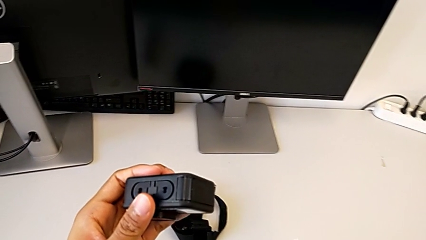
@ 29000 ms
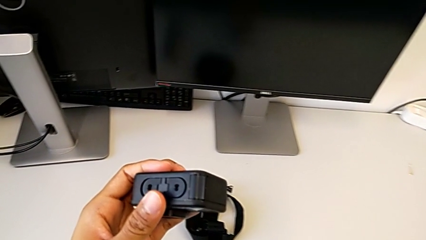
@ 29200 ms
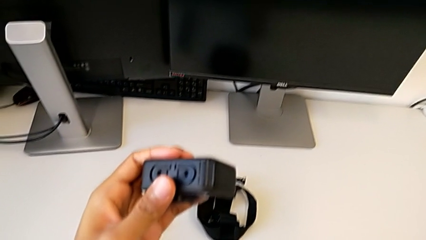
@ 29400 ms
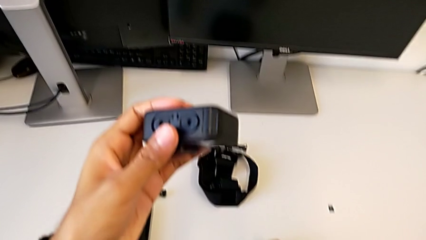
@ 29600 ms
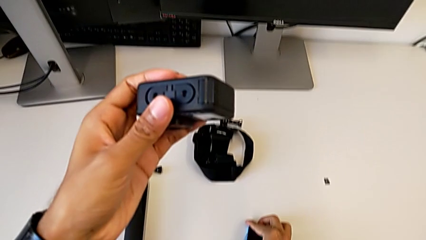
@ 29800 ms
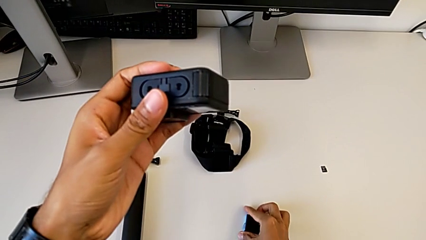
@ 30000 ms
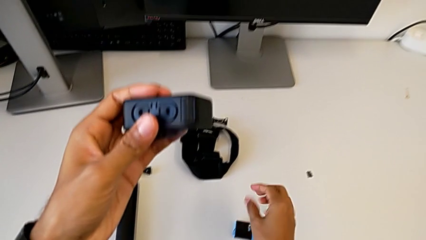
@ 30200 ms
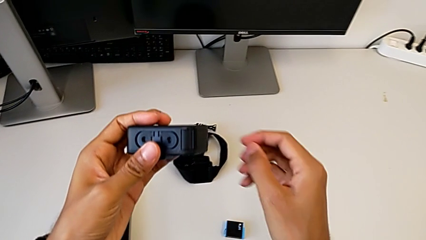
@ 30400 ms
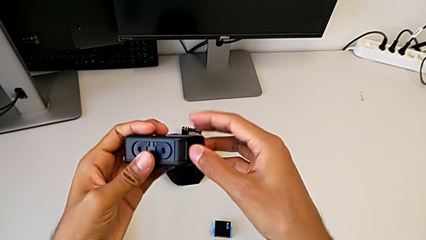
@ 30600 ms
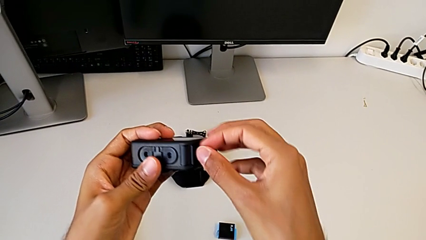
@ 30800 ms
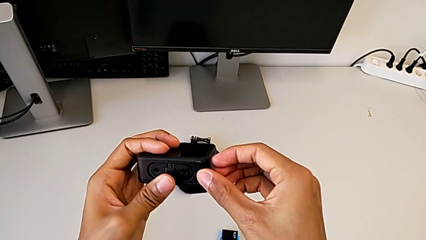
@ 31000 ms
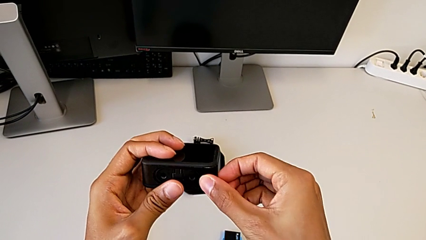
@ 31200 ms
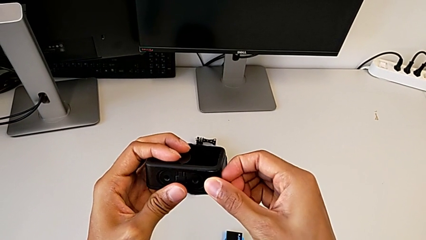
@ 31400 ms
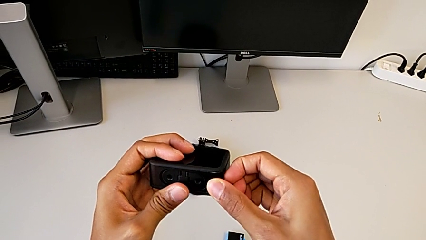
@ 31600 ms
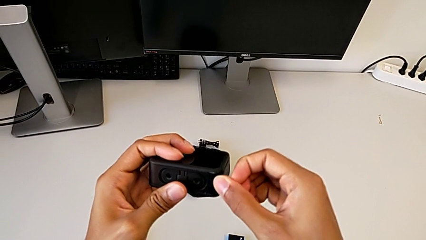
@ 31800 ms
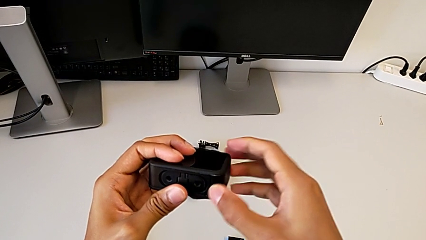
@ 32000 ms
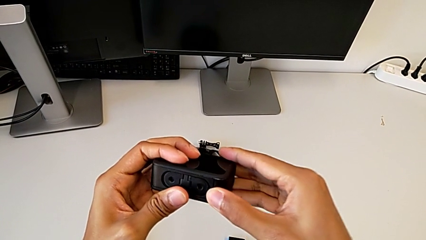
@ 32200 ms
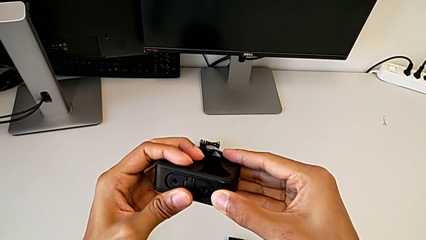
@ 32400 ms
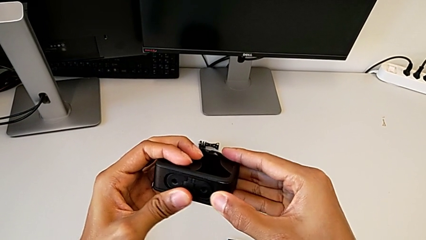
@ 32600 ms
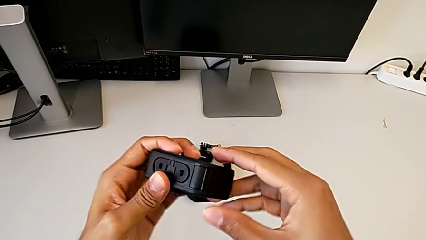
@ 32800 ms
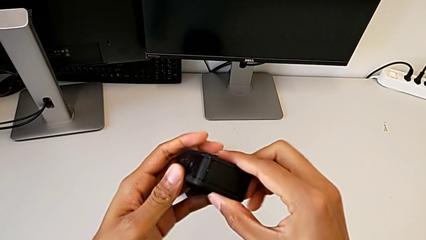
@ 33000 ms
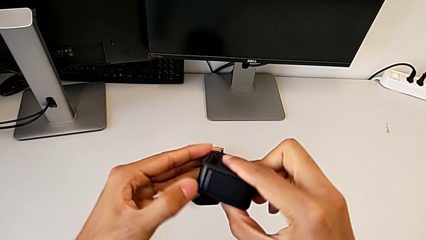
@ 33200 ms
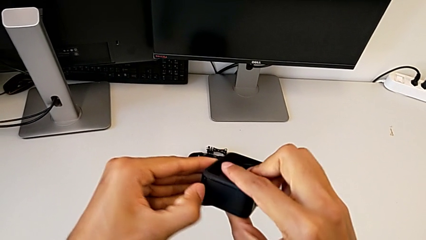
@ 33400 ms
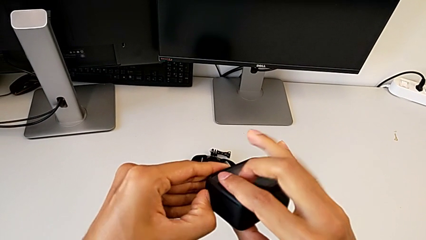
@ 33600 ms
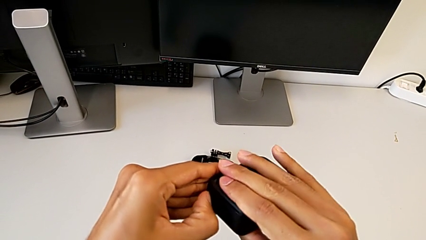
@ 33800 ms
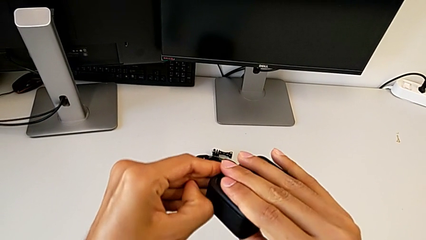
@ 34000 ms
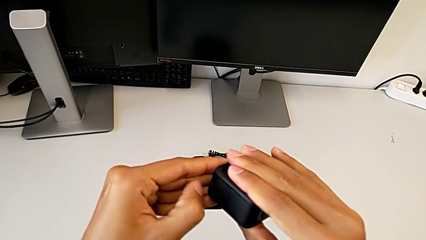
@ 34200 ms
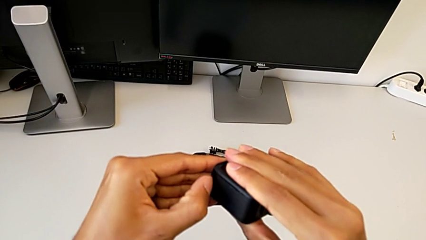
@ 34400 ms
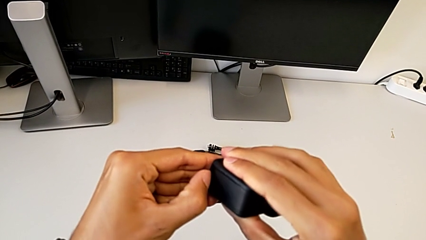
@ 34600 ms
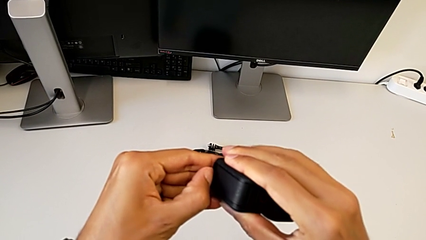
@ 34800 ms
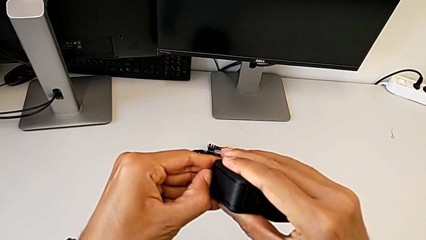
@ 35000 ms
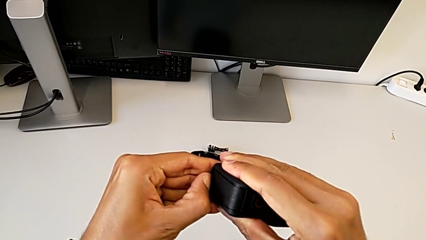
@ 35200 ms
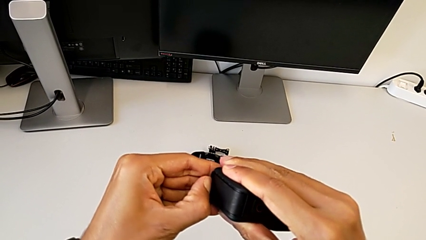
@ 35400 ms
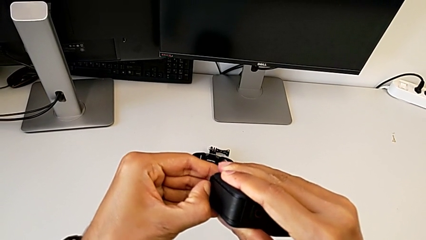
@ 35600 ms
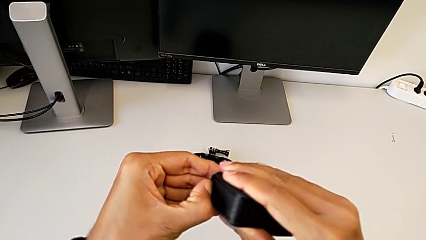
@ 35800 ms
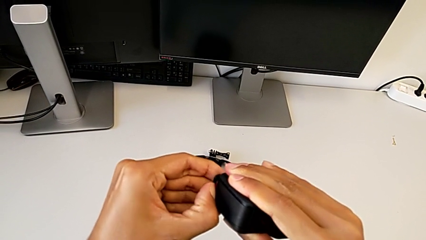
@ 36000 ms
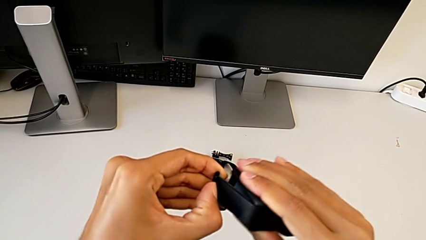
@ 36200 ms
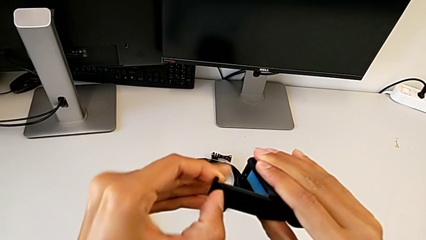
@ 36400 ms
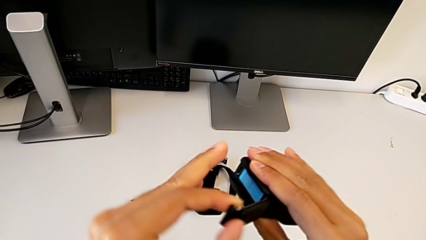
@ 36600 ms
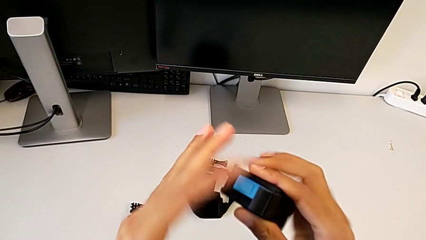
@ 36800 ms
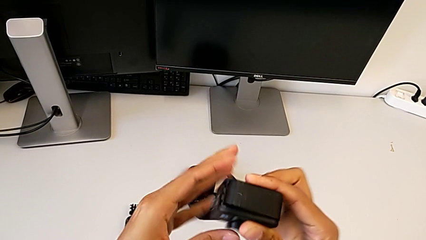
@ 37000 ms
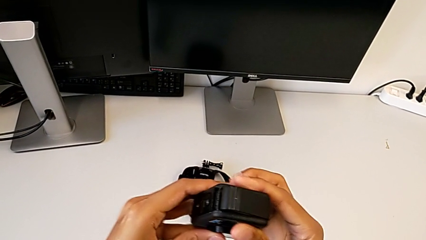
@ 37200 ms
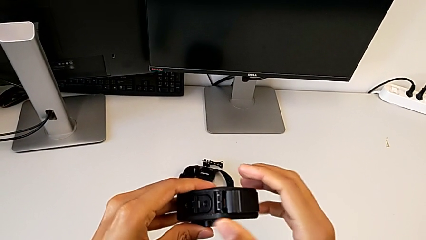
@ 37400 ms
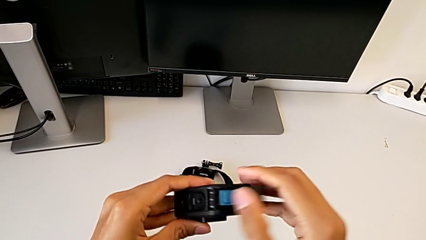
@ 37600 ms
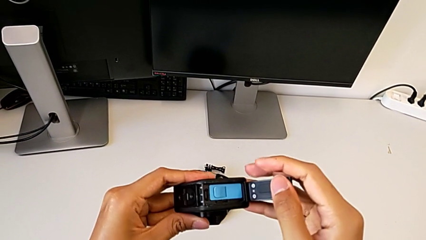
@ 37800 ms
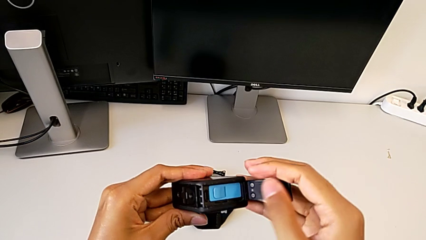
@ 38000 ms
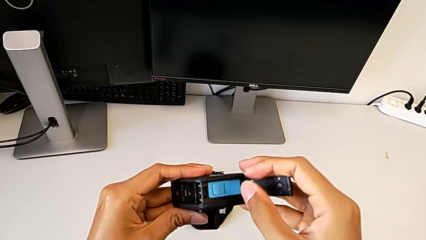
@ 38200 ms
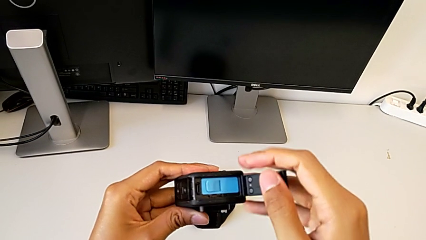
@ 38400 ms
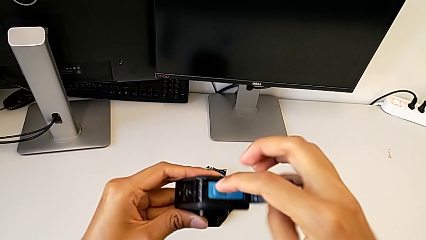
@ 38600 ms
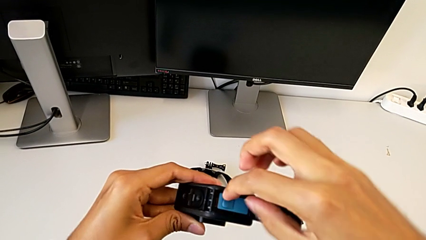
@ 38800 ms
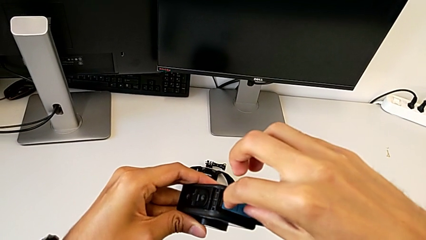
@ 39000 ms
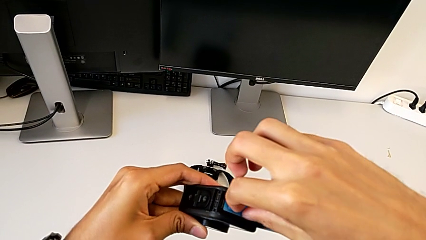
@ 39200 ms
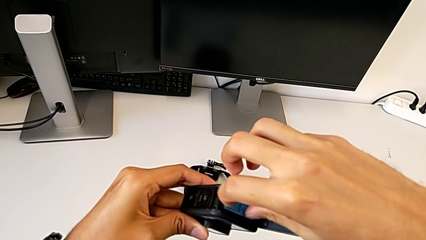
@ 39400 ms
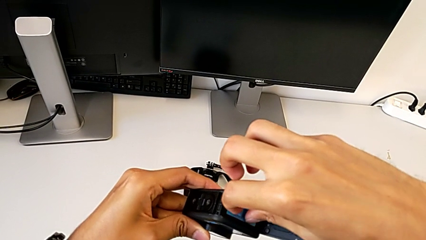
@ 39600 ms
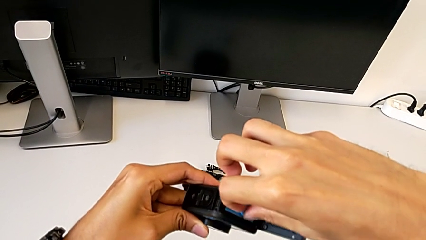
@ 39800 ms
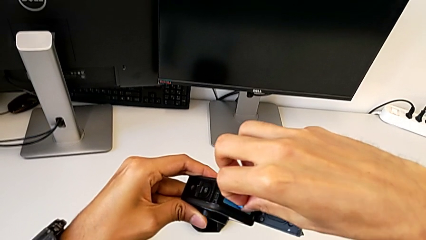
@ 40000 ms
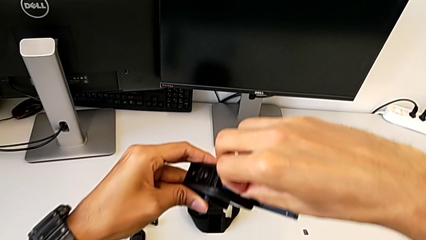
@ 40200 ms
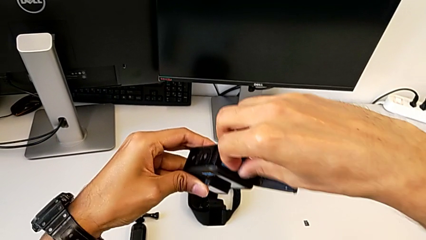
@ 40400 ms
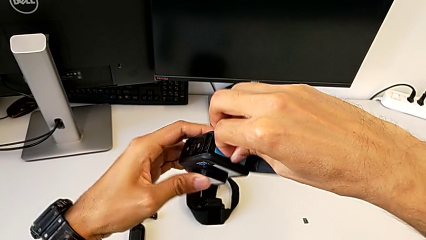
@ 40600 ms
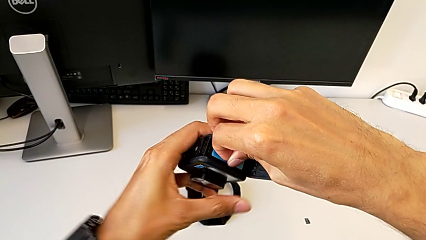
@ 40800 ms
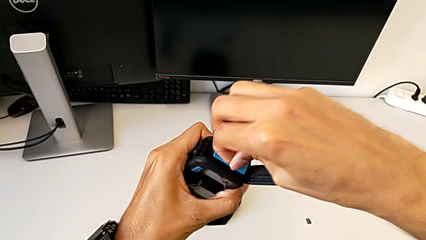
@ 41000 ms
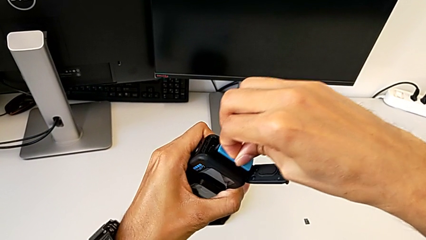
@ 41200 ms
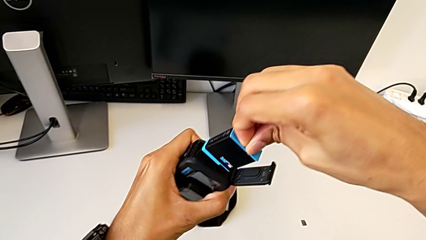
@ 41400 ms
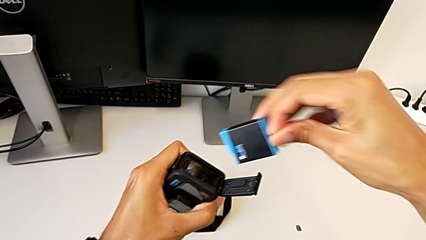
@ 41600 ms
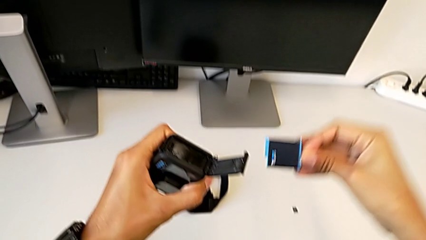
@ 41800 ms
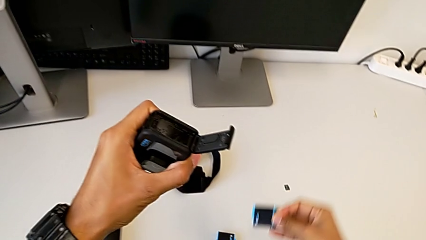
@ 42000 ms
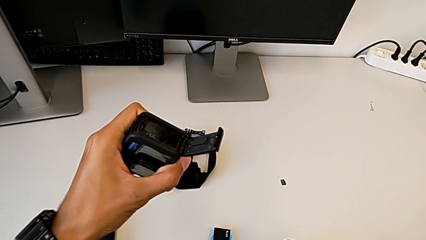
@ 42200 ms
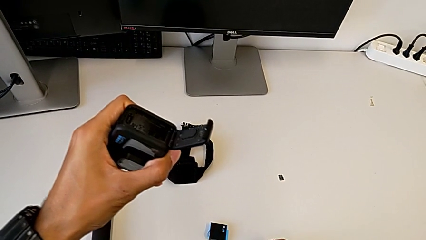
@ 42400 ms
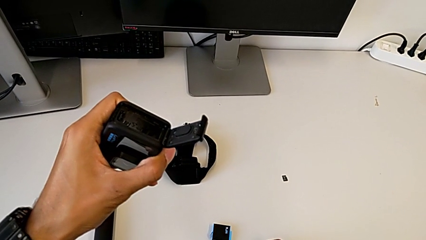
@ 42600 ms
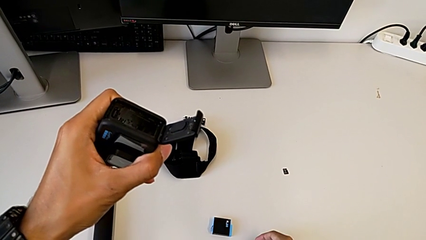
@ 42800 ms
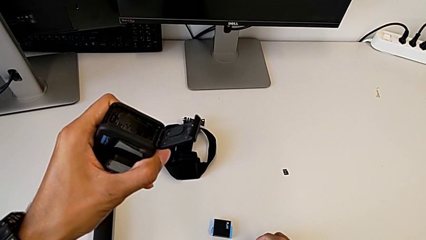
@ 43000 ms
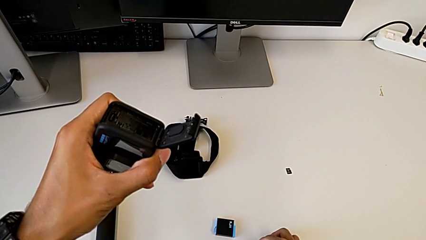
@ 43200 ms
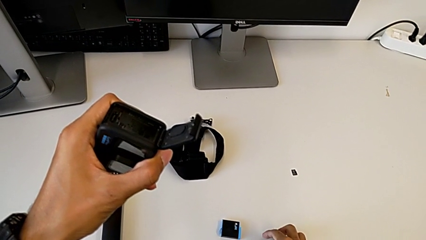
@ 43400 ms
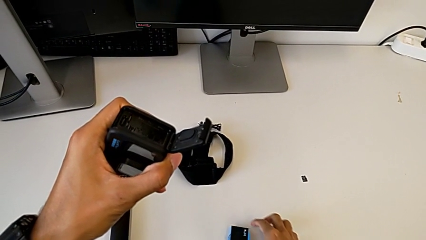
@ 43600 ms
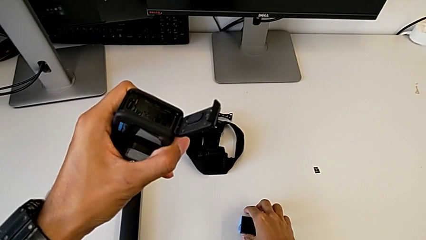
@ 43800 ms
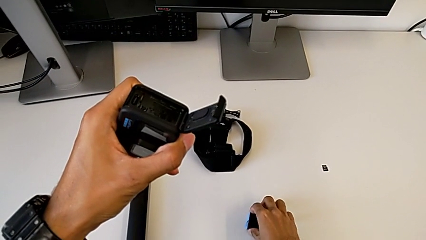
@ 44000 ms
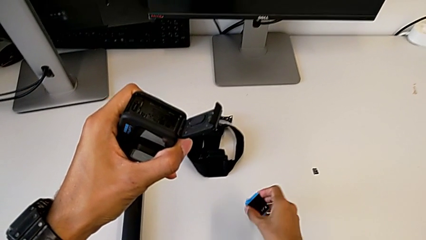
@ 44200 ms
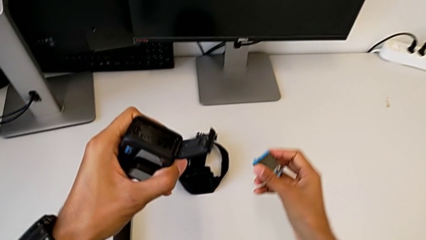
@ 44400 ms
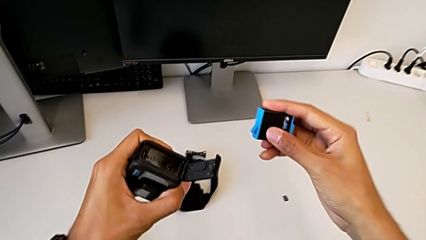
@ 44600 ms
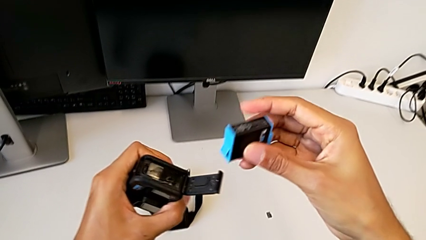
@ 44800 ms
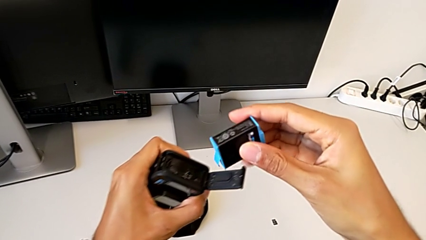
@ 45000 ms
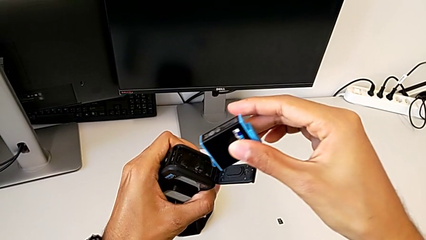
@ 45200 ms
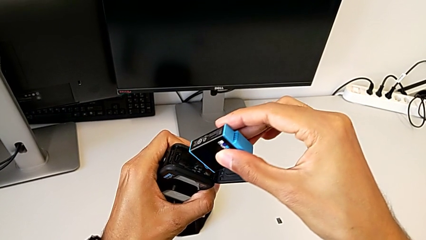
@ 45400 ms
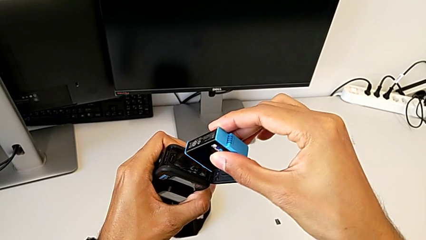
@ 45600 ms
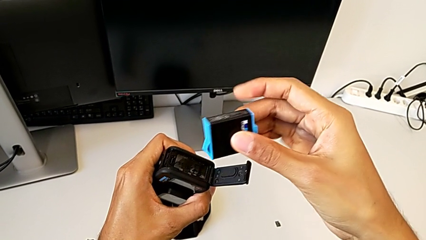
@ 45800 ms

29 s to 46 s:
The camera wearer is exchanging the battery for a new one. They hold the GoPro, open it, withdraw the blue battery and begin to insert it.
